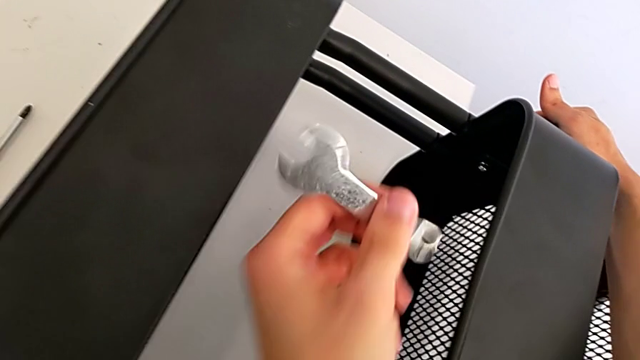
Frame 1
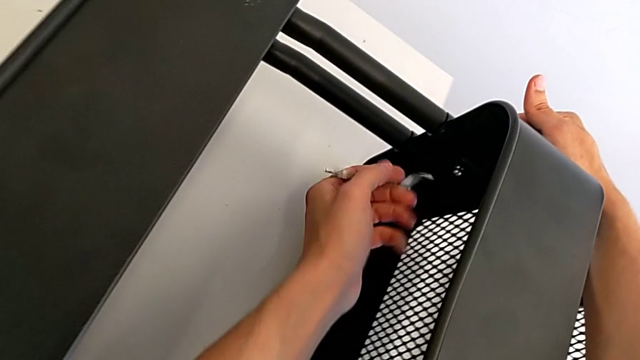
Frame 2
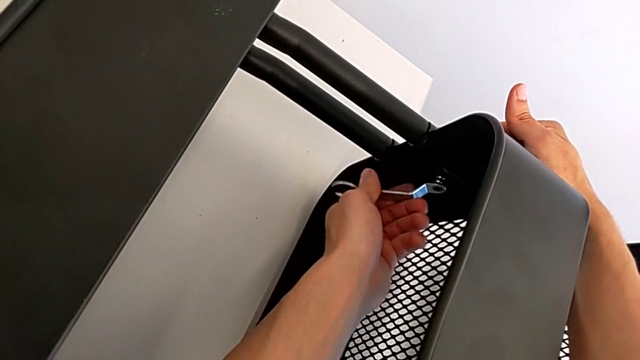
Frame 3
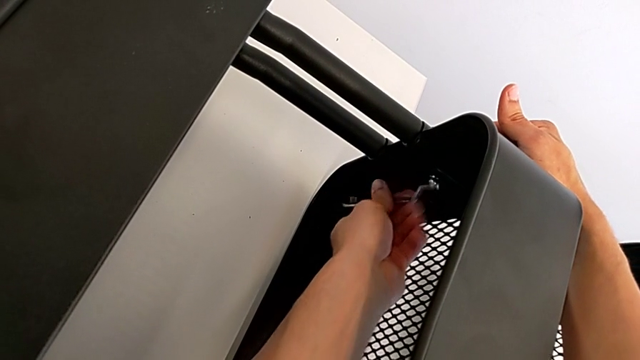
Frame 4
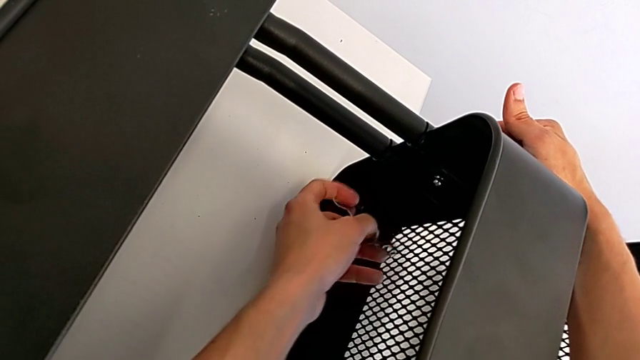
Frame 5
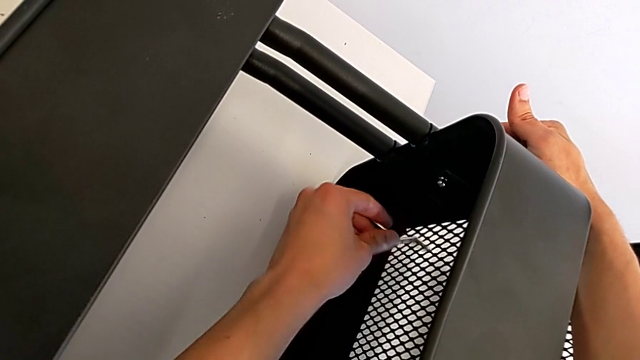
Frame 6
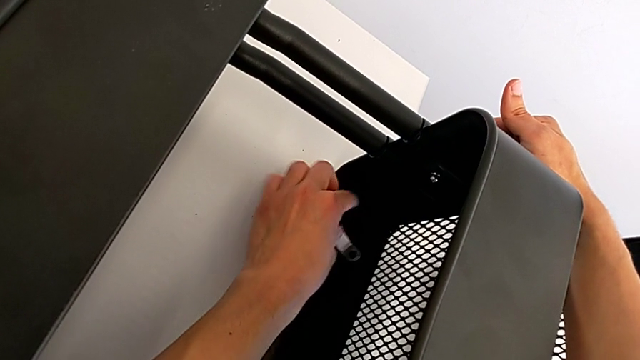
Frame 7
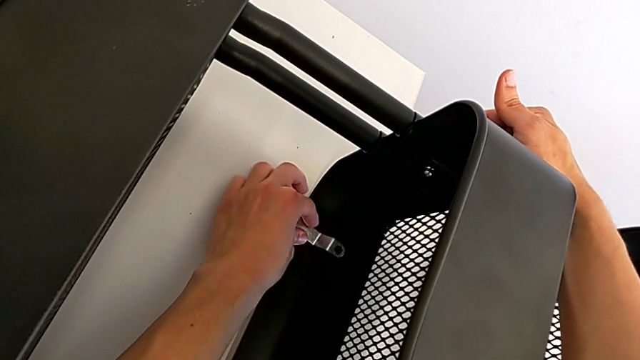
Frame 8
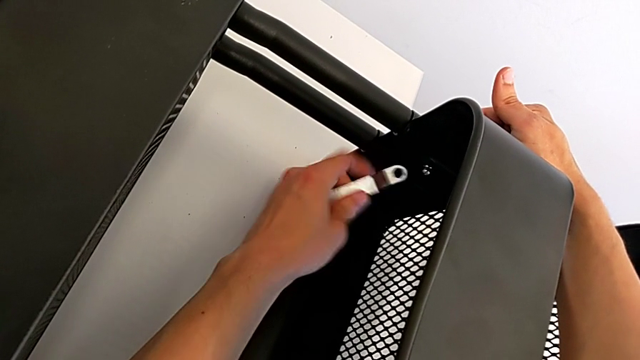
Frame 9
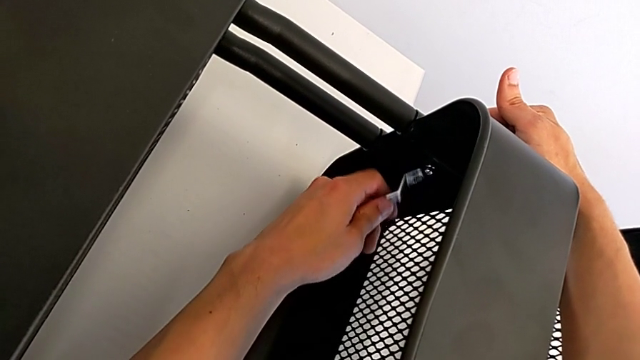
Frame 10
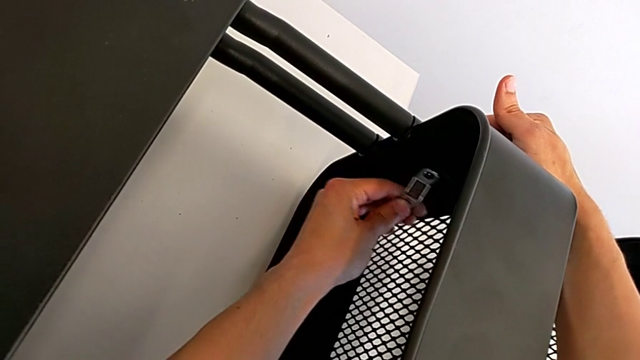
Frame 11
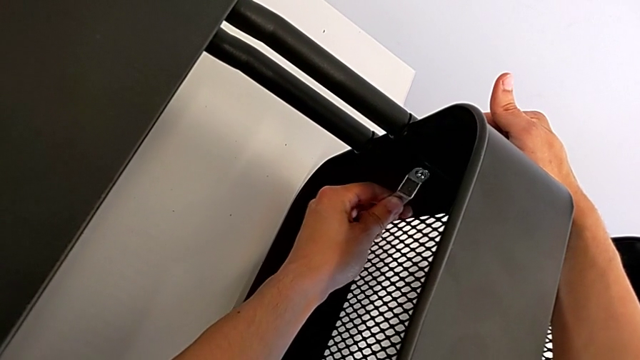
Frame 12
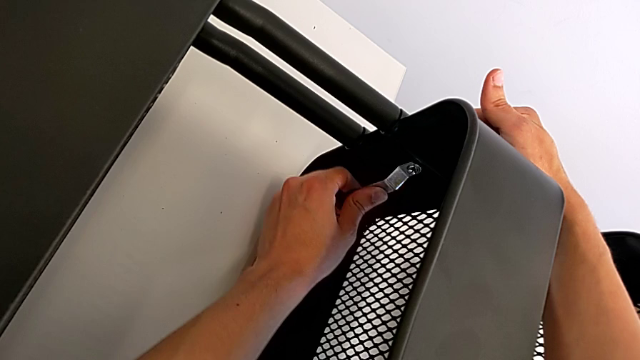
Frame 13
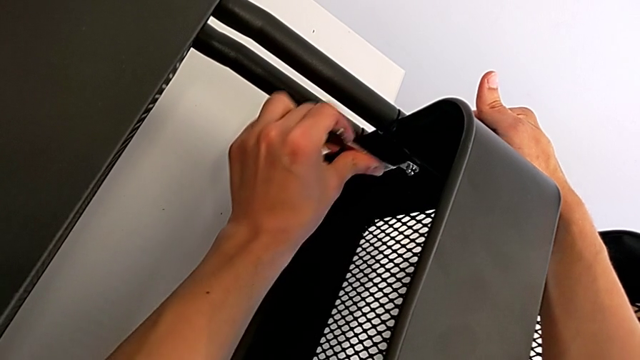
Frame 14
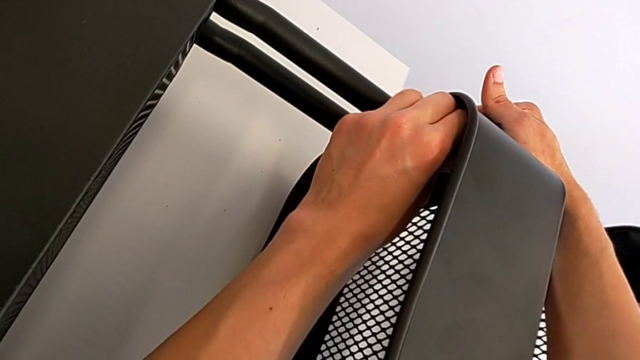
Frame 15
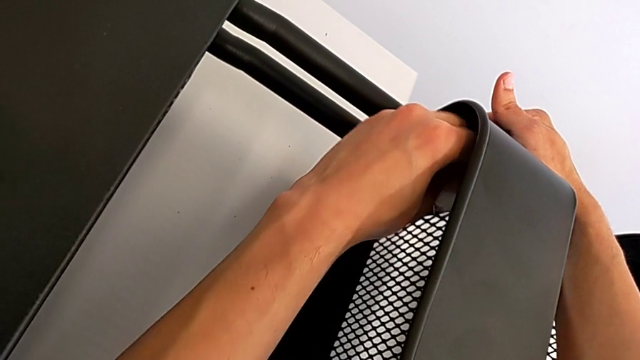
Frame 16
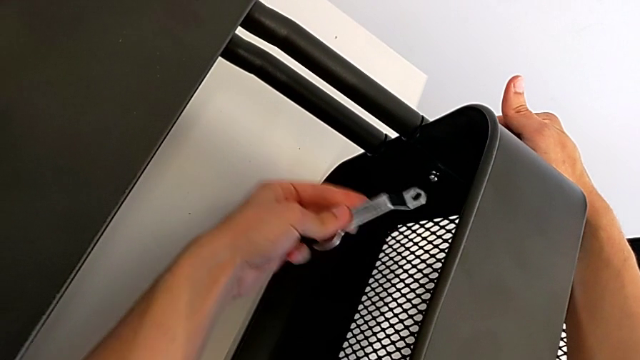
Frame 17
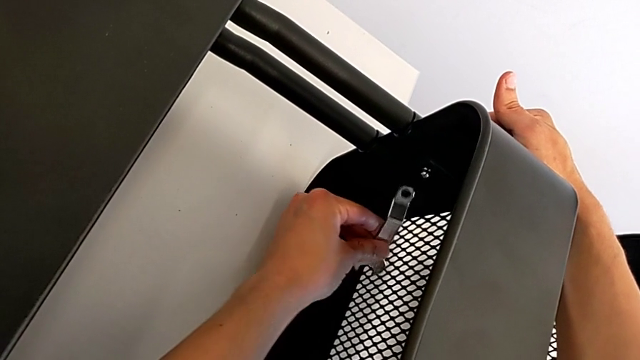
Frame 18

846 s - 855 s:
The camera wearer is assembling the middle tray. They insert the spanner wrench and begin to screw the bolt.

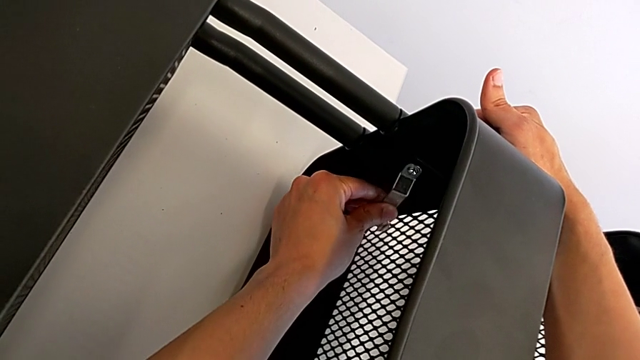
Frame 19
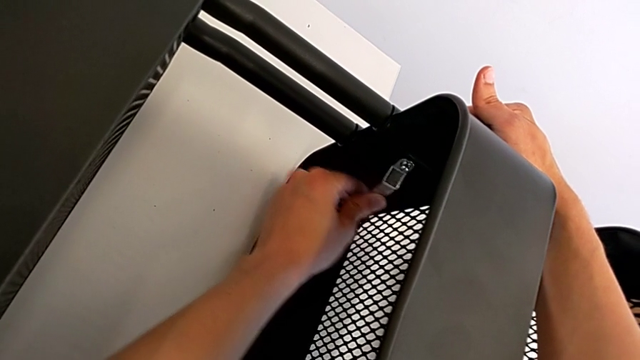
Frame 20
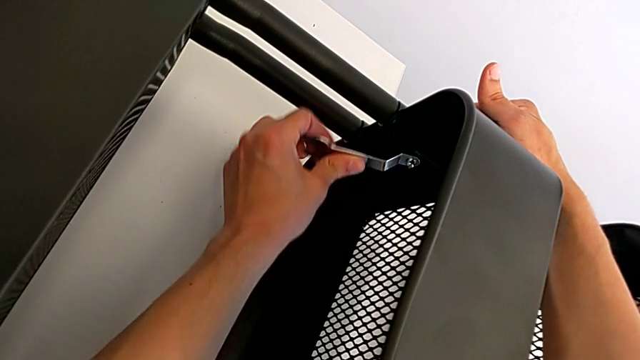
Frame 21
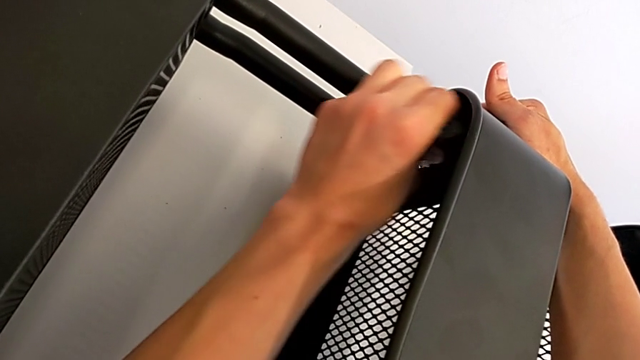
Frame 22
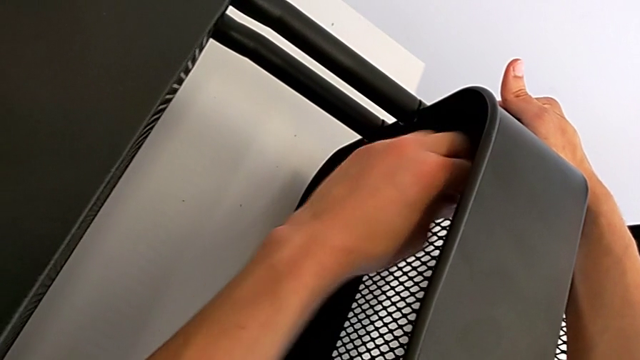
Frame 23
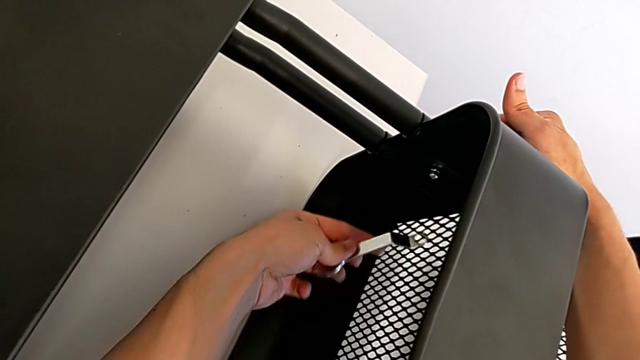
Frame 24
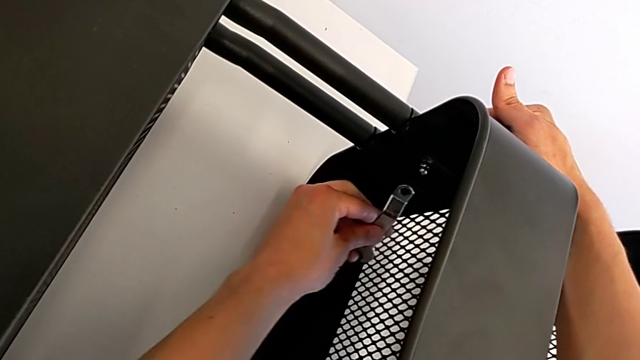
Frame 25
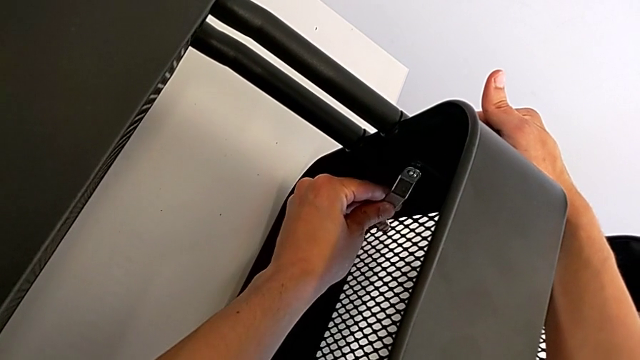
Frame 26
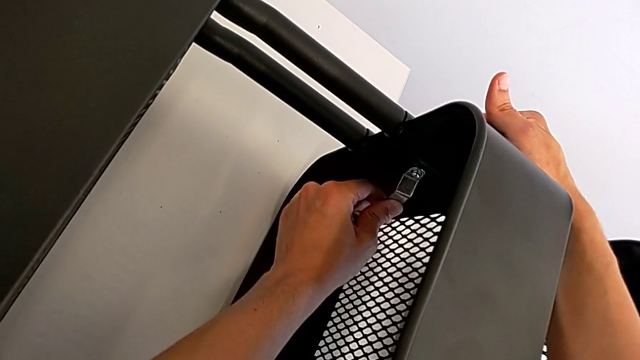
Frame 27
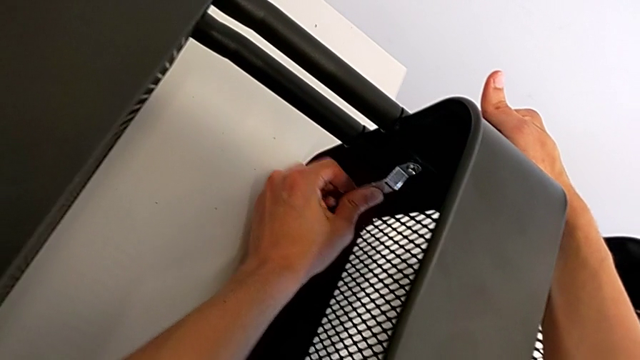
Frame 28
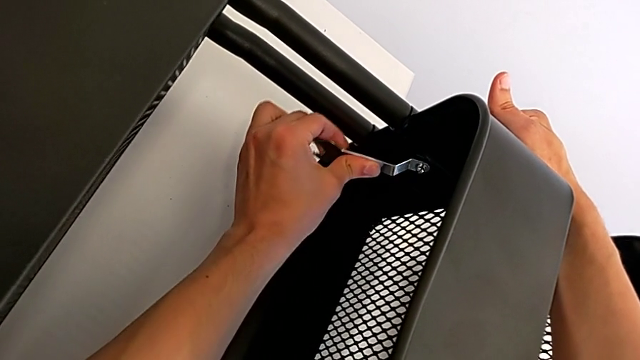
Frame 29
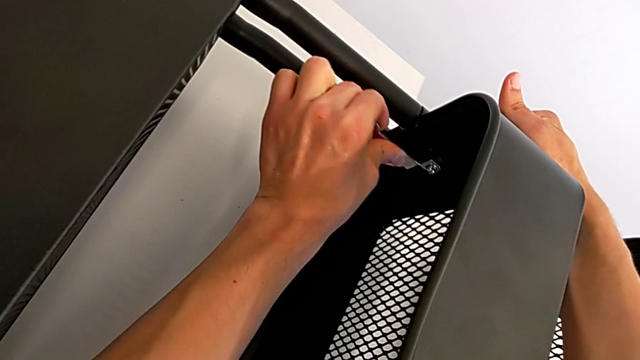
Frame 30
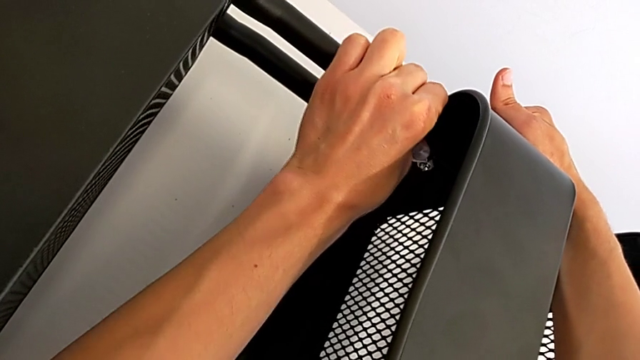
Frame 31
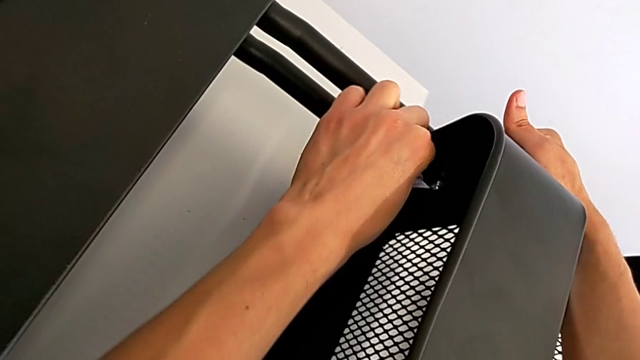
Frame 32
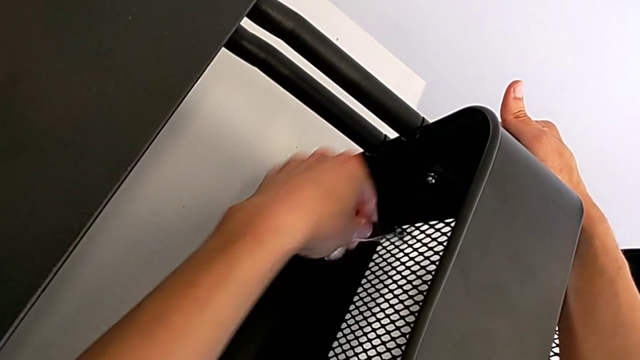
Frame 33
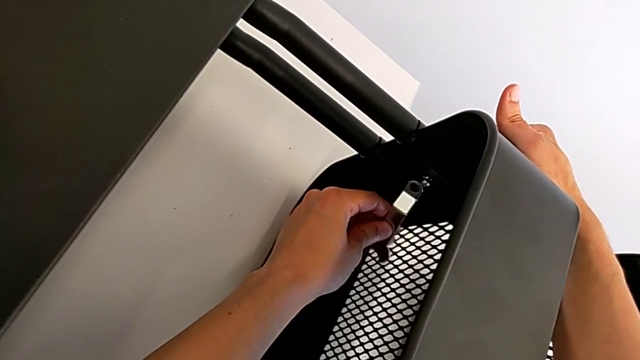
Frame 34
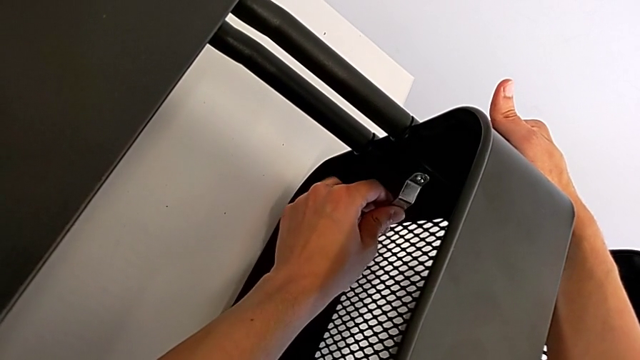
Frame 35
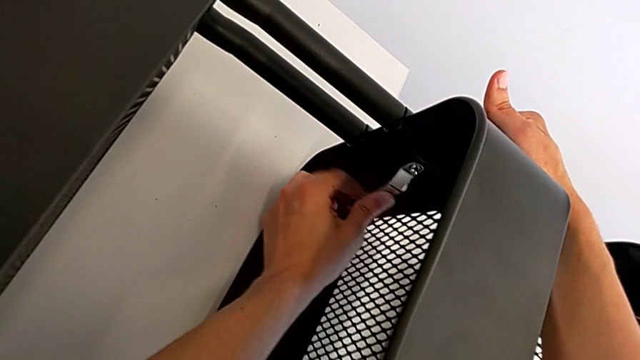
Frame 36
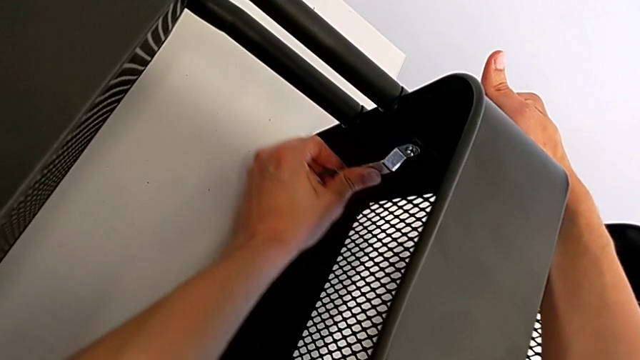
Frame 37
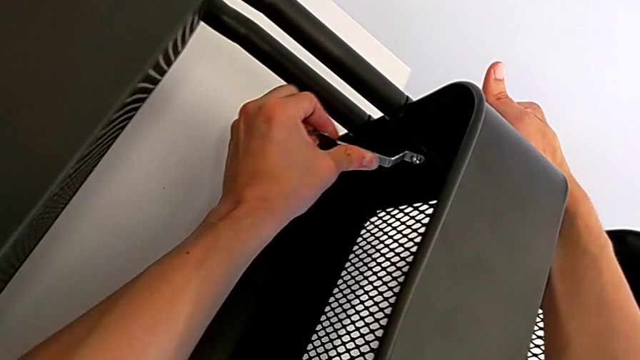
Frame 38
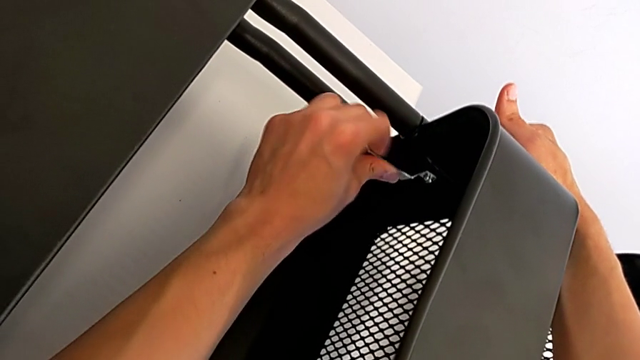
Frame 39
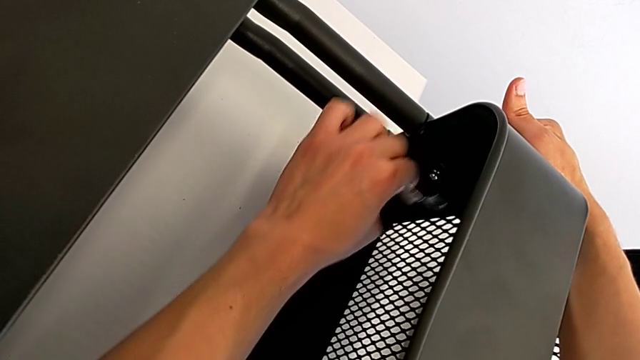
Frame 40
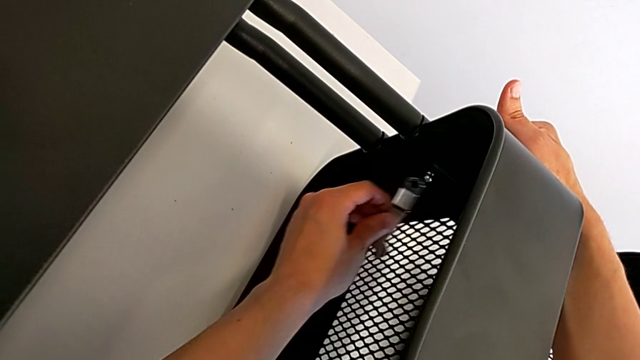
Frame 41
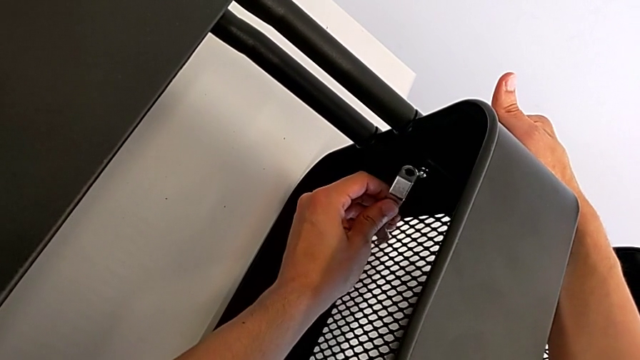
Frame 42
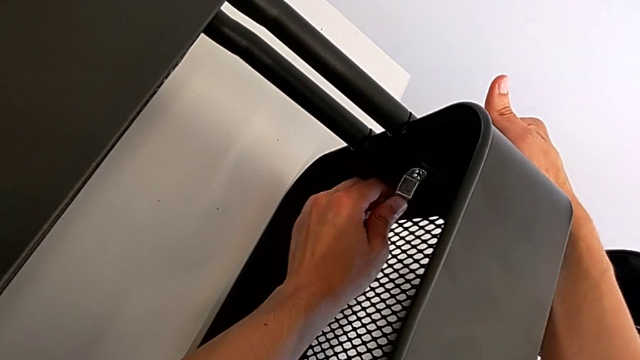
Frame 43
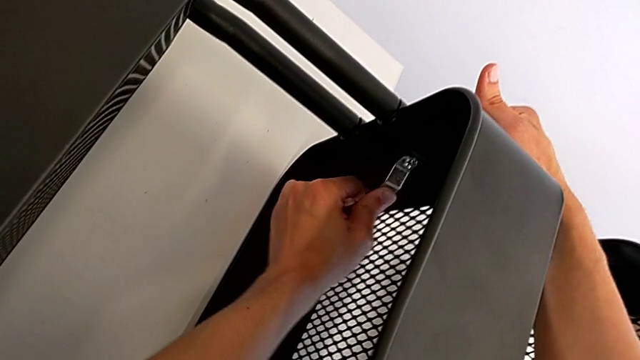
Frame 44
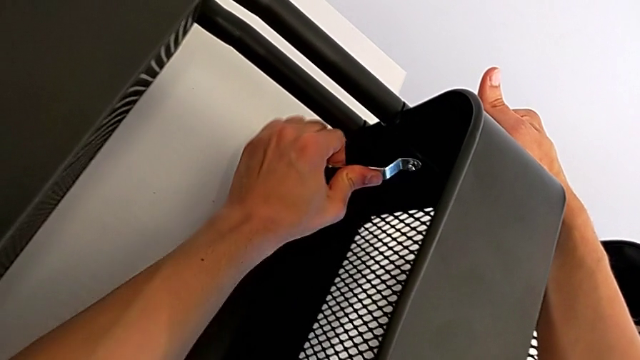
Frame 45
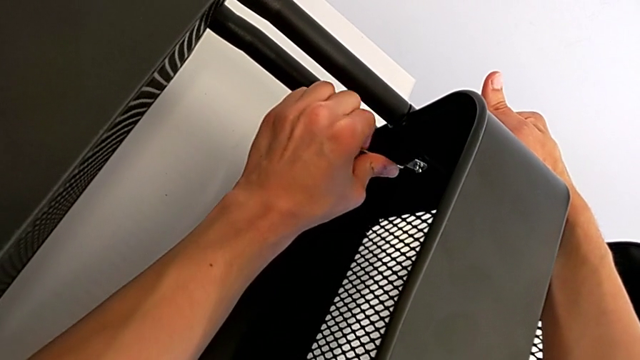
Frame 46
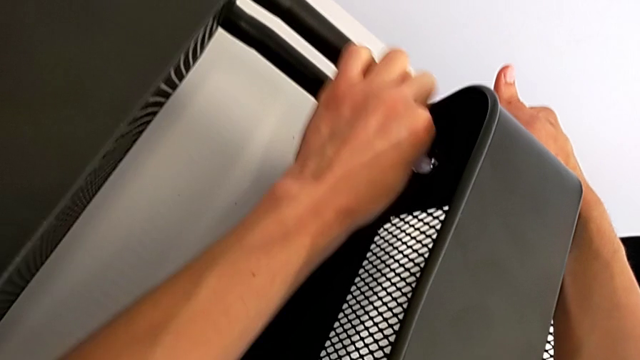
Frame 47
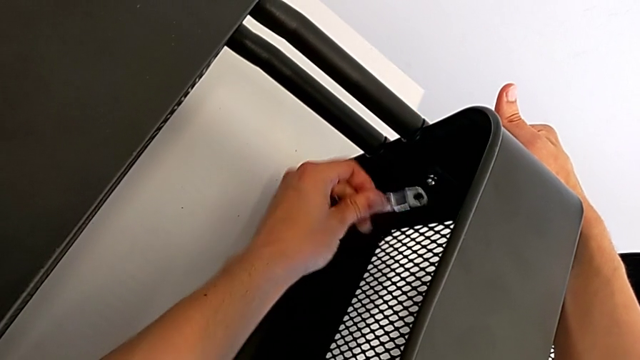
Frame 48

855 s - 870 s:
The camera wearer is assembling the middle tray. They keep screwing the bolt.
